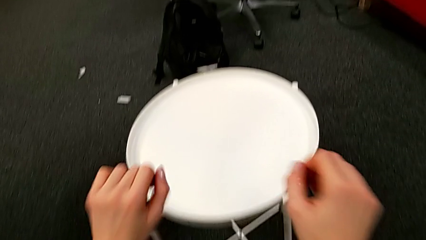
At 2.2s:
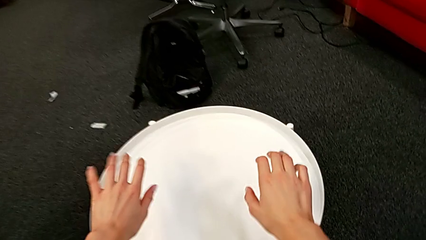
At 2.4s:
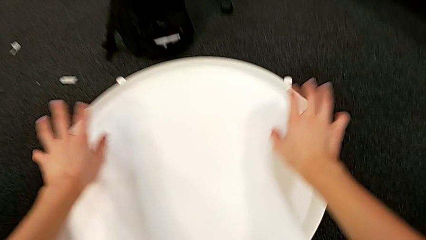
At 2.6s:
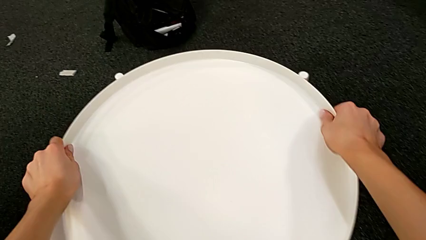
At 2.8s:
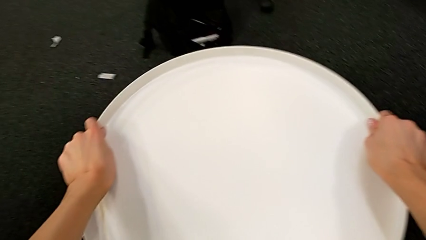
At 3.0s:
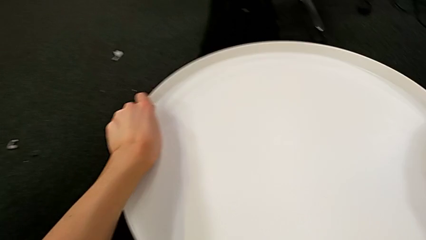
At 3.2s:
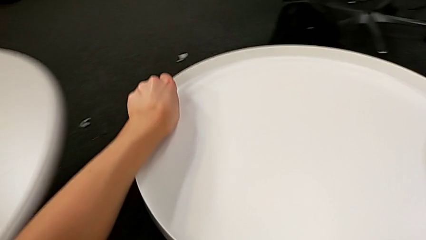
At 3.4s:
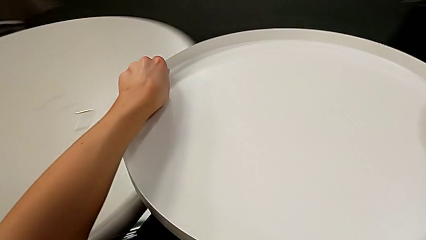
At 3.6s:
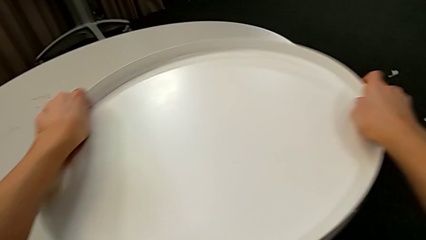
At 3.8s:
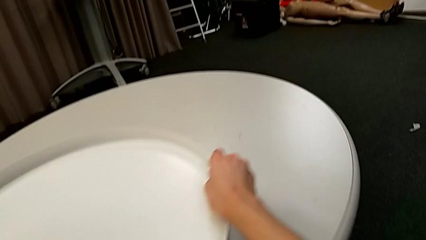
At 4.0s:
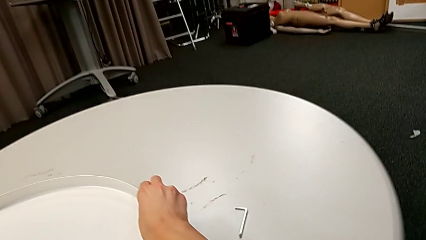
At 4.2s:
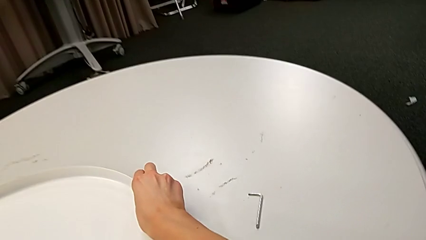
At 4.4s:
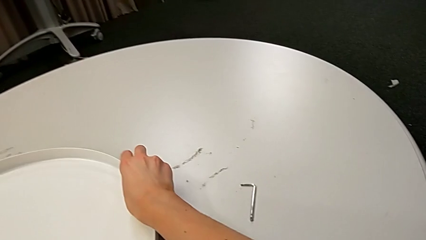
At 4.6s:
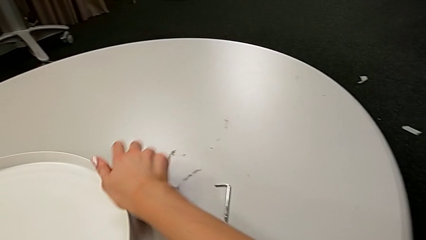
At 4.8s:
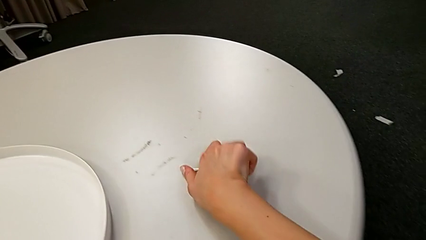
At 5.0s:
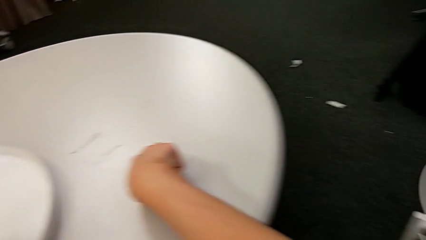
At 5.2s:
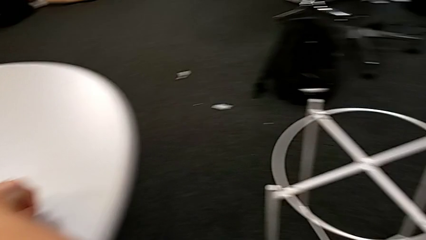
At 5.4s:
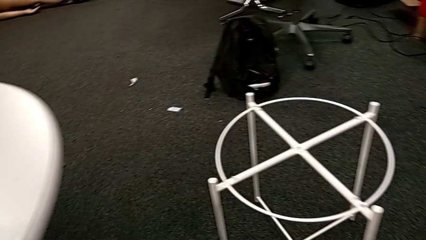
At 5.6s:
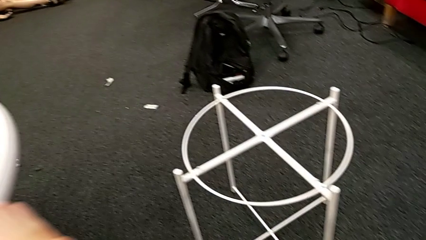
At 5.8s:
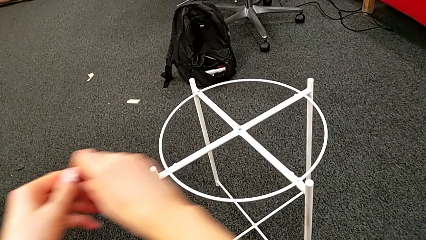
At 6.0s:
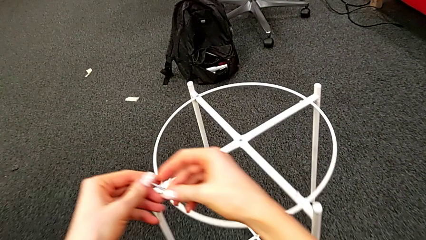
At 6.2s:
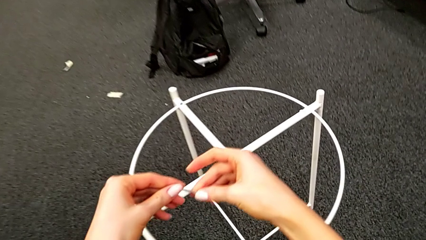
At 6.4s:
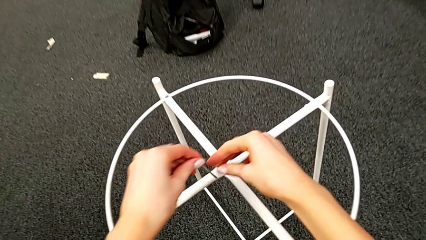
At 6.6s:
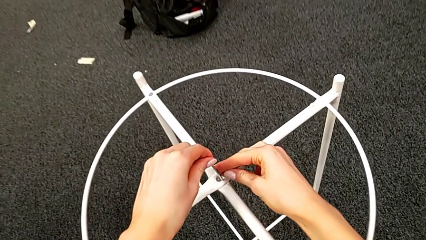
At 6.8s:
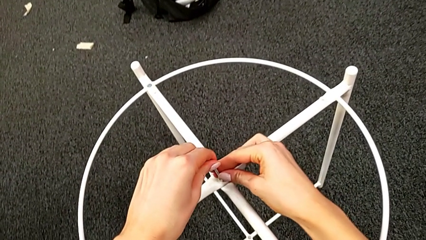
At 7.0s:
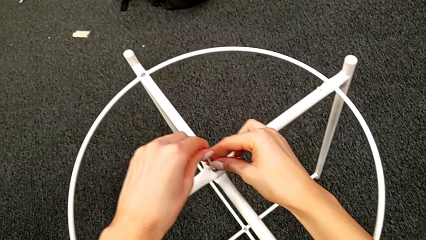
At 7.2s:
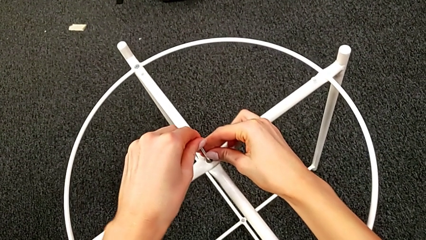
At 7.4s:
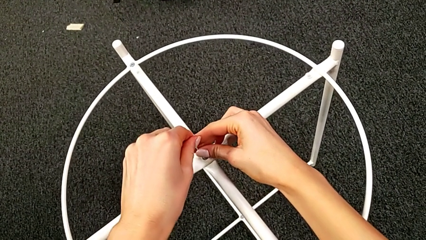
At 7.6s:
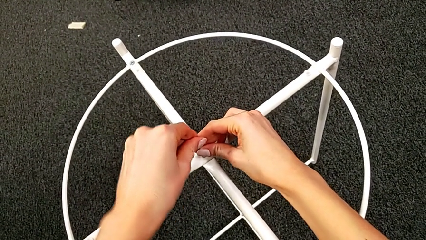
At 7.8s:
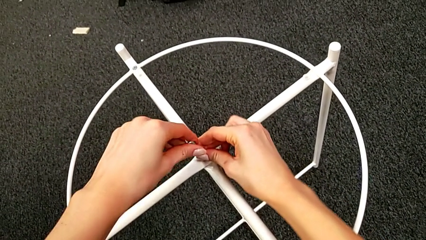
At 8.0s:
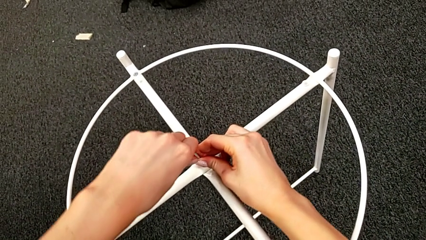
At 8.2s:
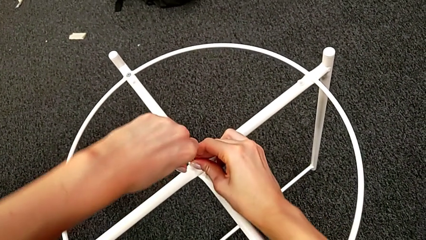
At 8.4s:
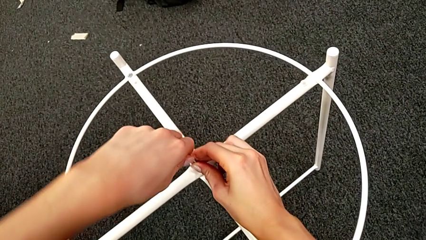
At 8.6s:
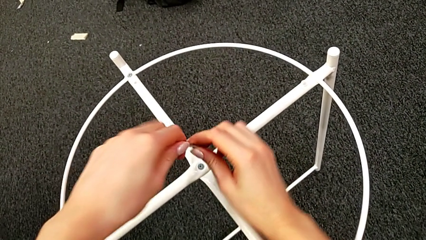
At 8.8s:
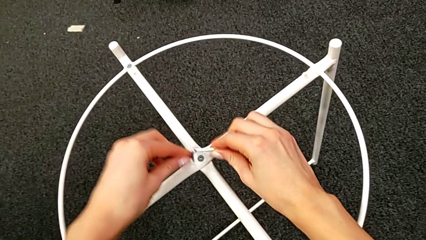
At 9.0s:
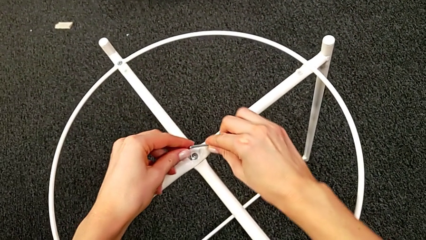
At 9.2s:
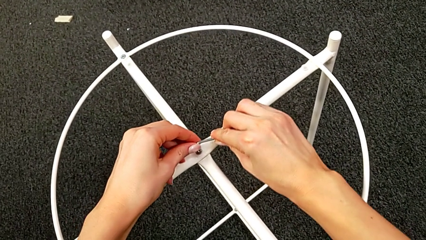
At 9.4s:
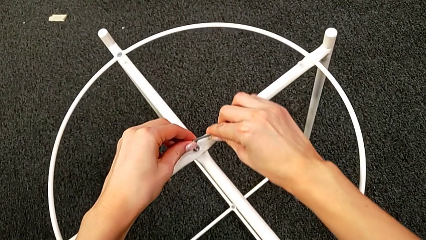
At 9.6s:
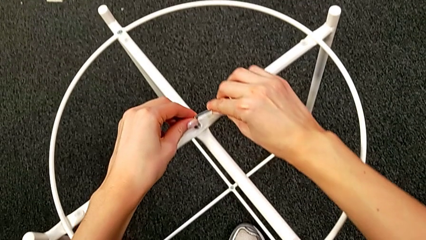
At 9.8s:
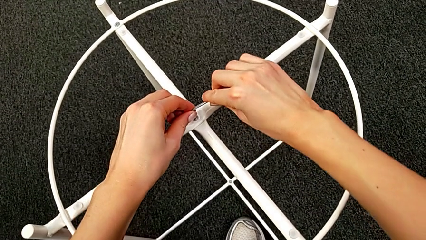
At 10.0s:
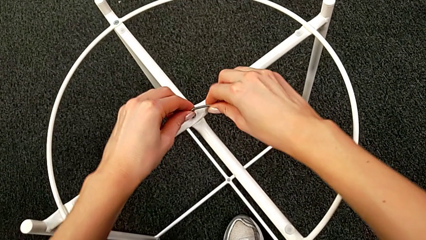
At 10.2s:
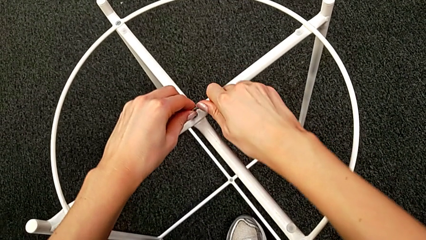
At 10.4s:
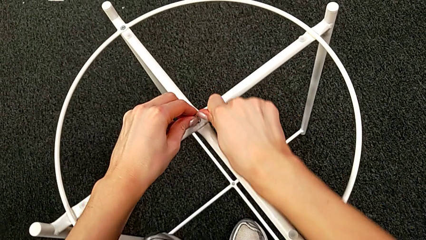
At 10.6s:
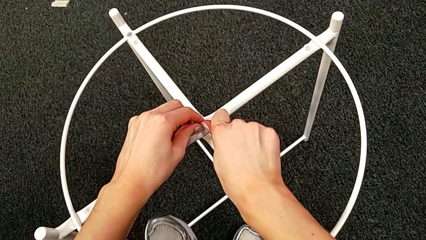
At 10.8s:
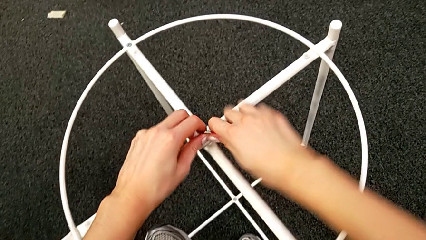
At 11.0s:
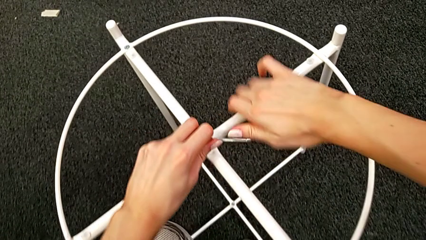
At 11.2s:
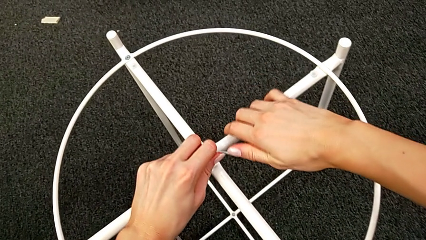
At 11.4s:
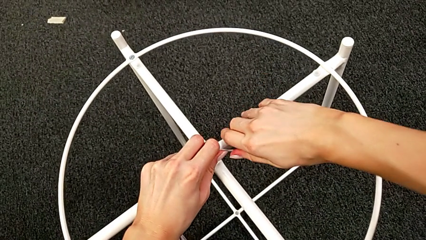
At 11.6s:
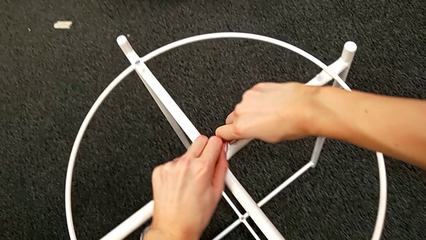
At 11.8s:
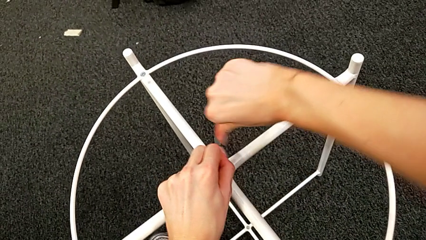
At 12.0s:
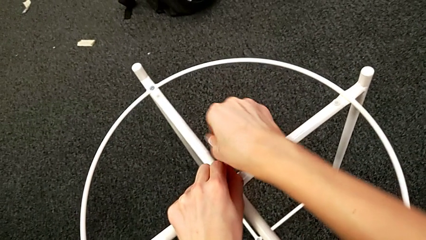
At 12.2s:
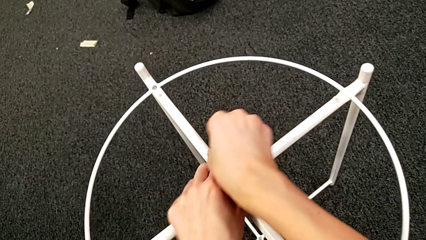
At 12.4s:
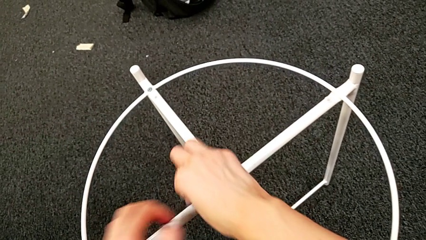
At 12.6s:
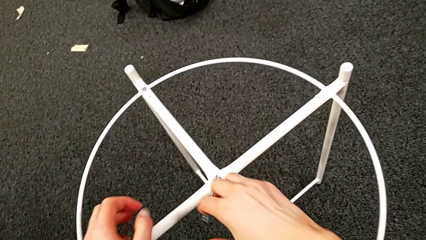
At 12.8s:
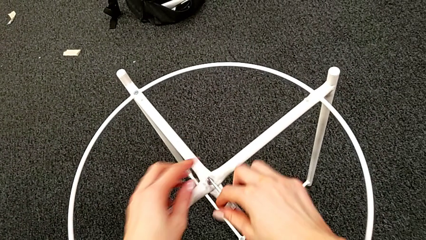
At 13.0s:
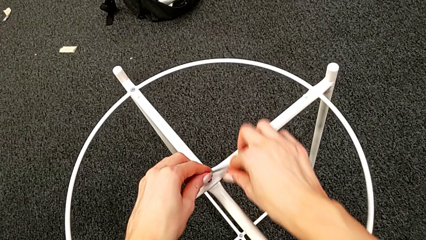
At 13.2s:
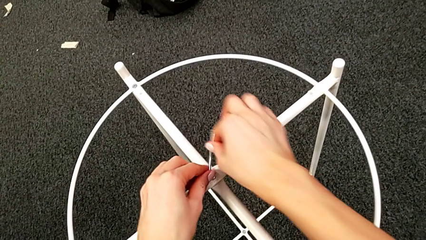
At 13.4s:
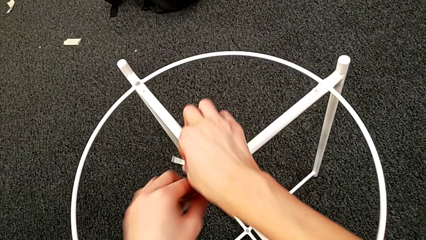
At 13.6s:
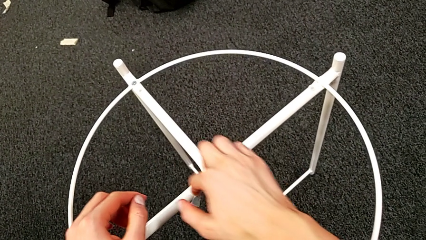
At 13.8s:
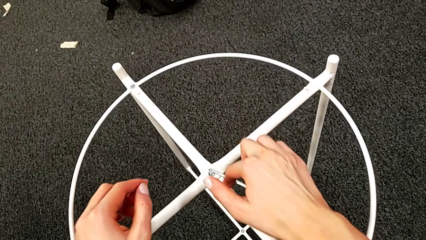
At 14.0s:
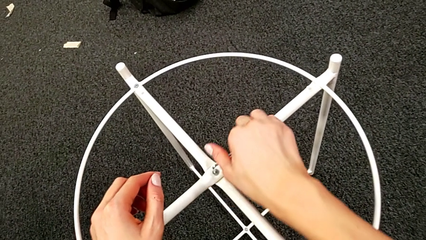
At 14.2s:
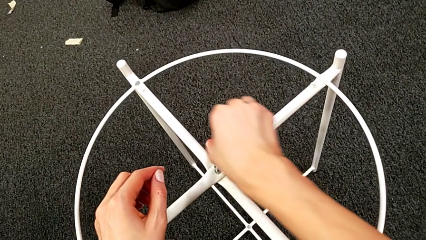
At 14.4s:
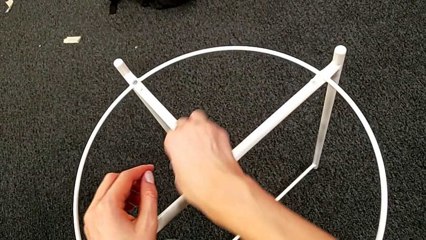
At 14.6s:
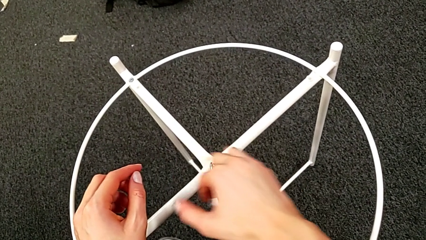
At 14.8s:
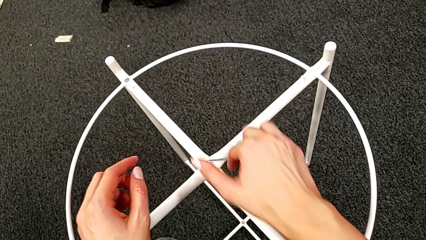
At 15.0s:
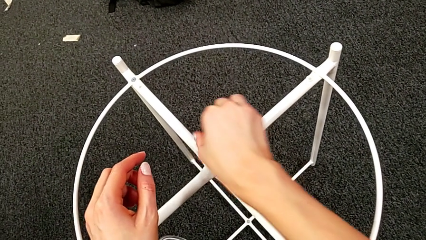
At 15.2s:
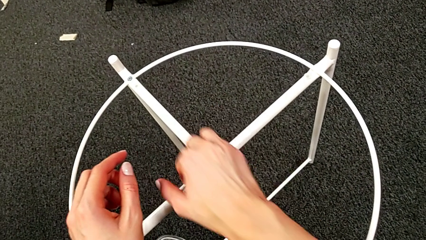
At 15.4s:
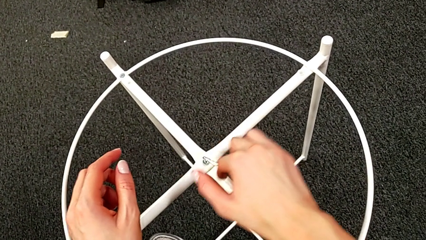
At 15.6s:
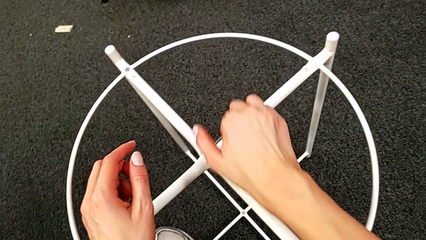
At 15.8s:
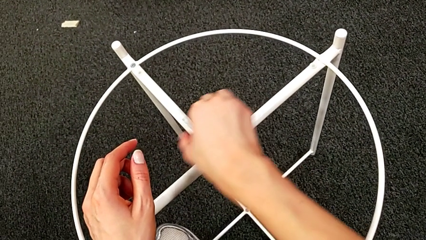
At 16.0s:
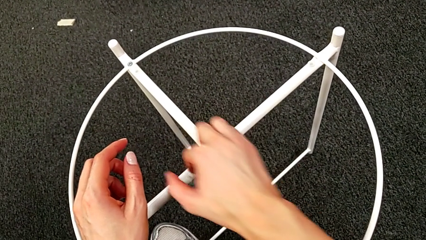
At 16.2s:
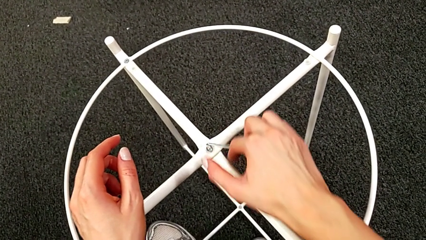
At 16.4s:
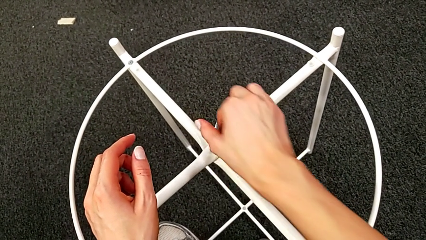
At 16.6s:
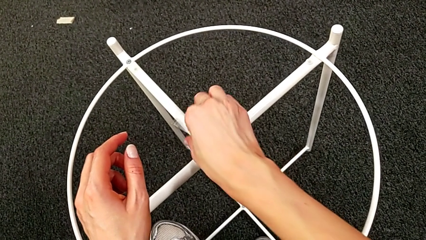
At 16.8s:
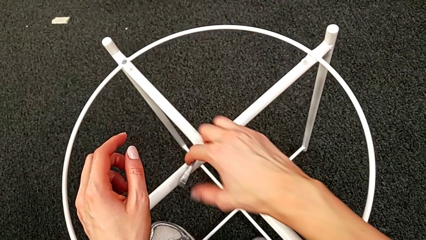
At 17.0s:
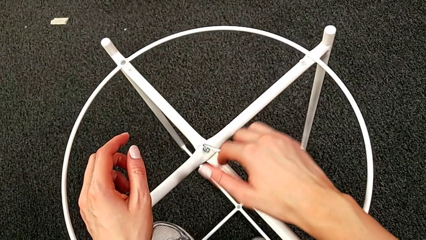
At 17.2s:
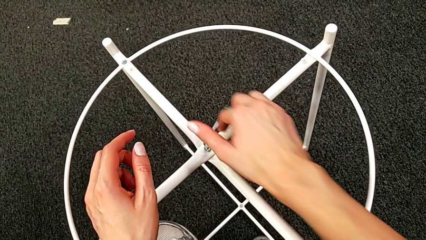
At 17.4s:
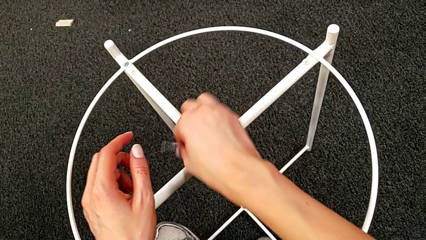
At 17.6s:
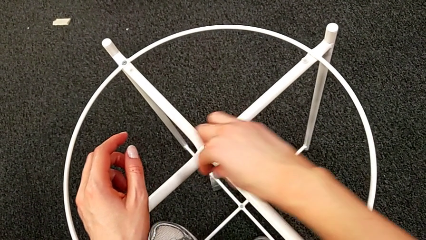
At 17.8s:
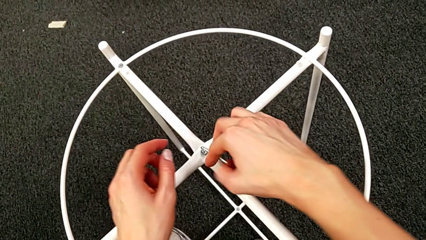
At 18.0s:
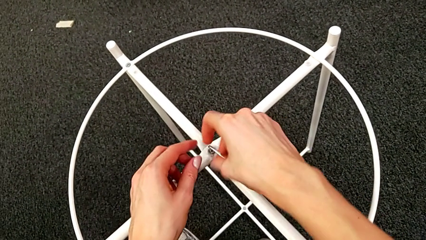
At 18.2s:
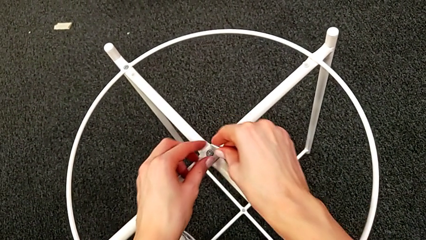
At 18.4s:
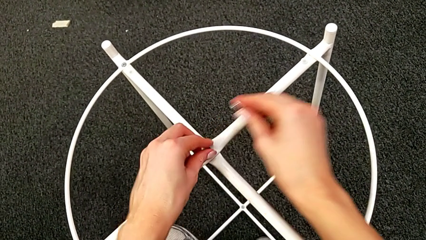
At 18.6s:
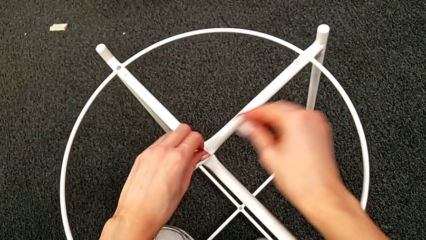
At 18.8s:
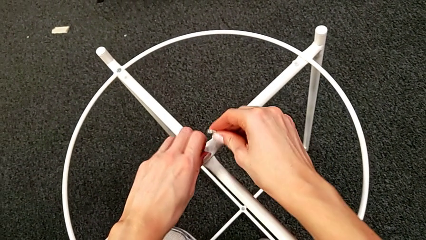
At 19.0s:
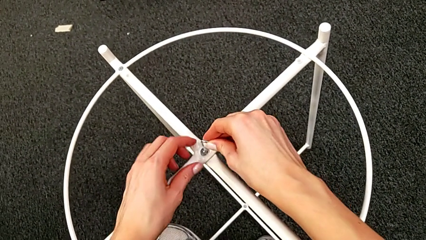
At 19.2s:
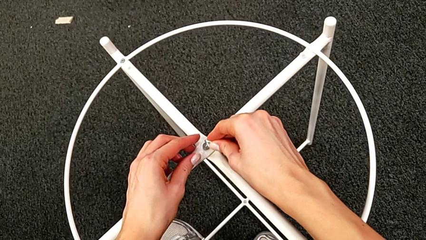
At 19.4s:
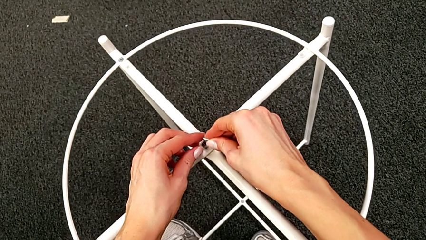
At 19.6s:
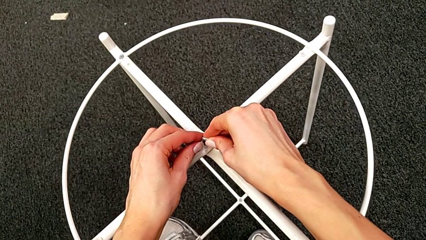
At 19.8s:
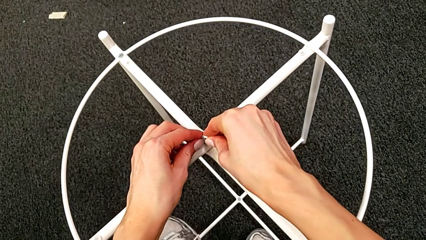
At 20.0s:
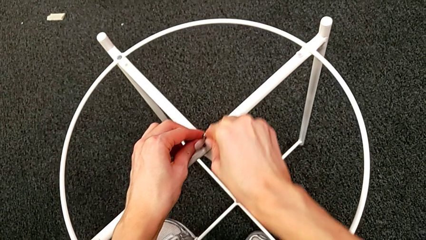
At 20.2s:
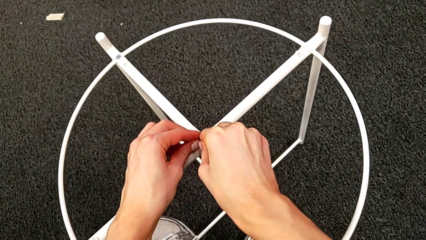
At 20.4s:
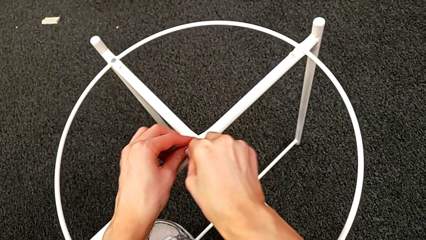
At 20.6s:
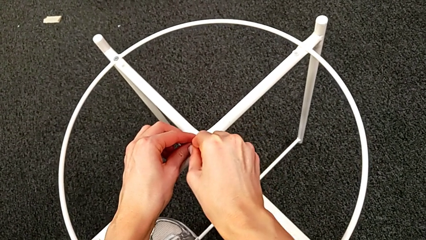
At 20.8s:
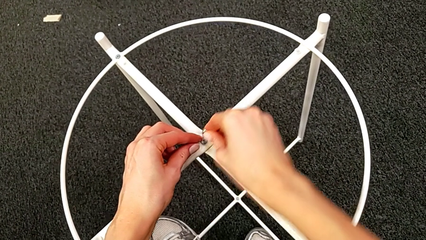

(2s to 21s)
The camera wearer is unscrewing the hex socket head. They grab the tray, disassemble it, lift it and place it. They grab the Allen wrench, insert it, withdraw it, insert it and begin to unscrew the hex socket head.
